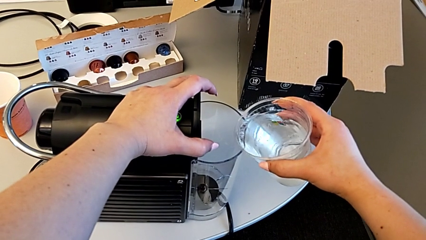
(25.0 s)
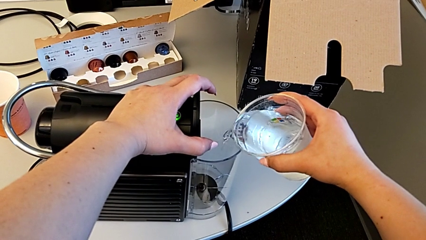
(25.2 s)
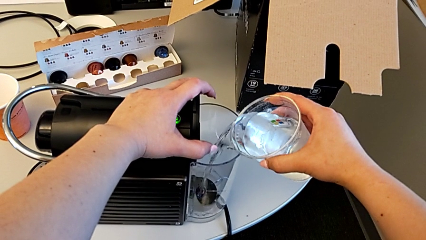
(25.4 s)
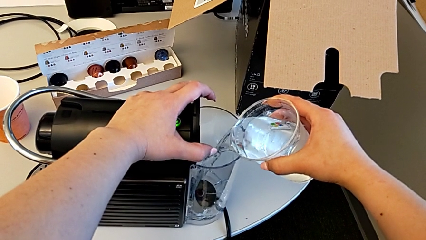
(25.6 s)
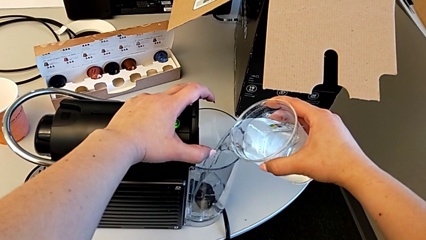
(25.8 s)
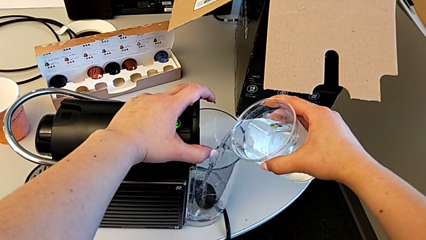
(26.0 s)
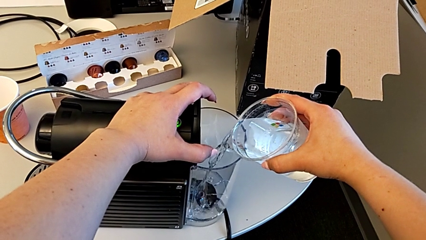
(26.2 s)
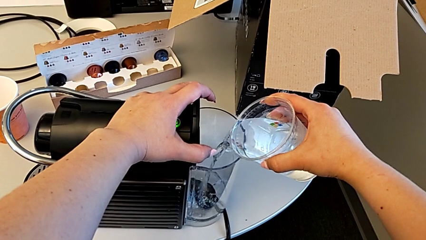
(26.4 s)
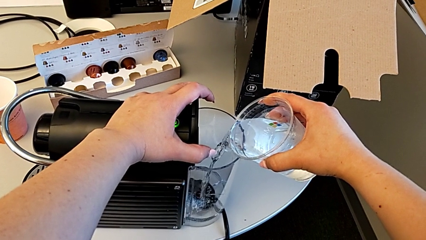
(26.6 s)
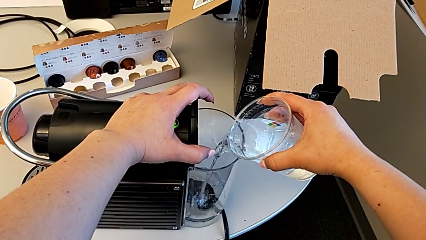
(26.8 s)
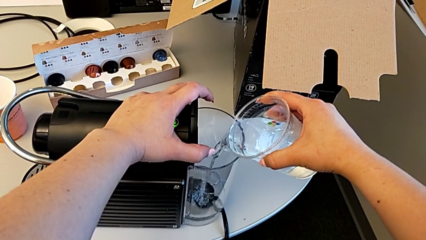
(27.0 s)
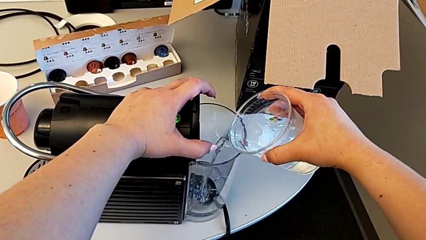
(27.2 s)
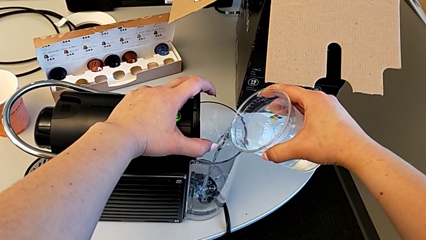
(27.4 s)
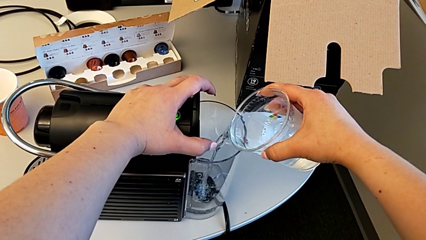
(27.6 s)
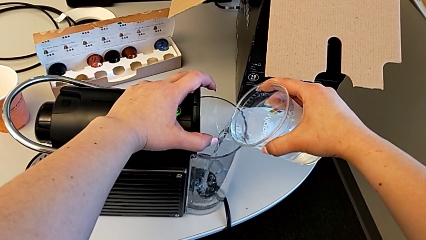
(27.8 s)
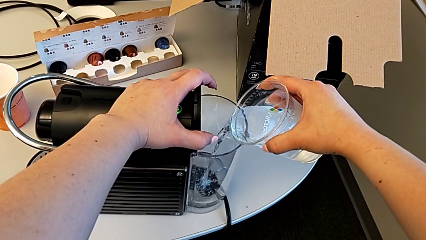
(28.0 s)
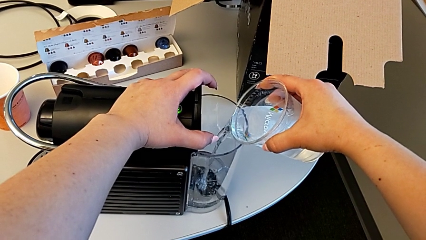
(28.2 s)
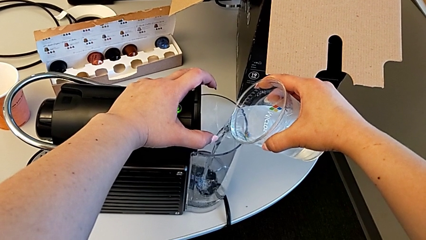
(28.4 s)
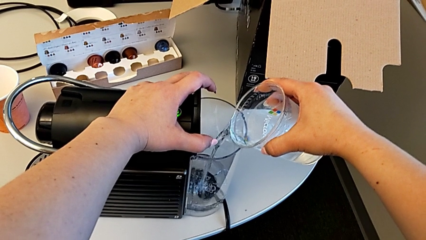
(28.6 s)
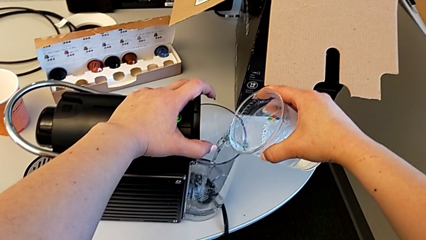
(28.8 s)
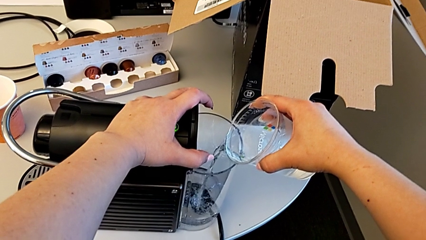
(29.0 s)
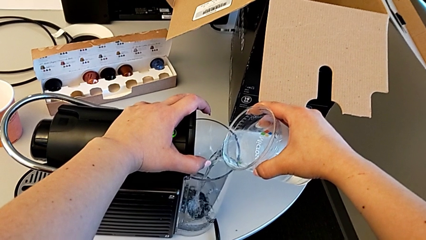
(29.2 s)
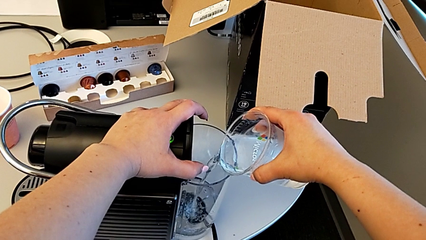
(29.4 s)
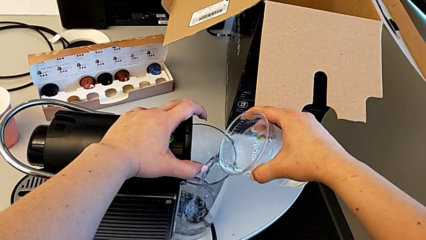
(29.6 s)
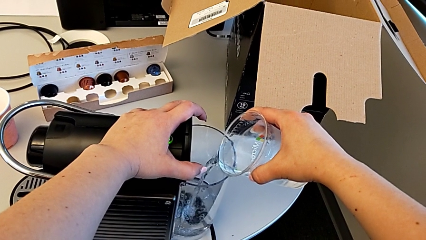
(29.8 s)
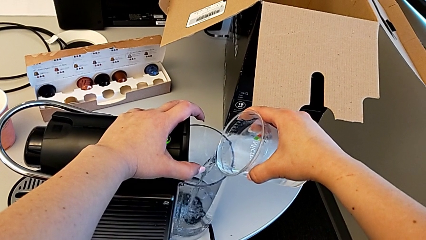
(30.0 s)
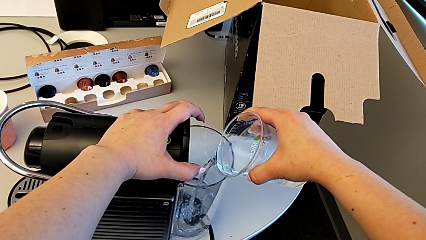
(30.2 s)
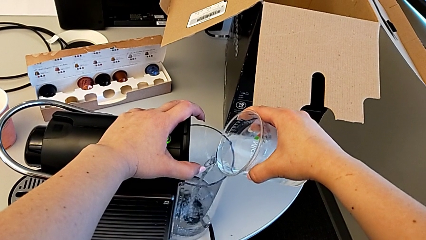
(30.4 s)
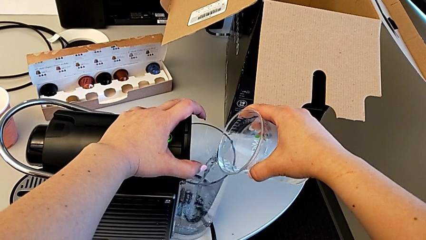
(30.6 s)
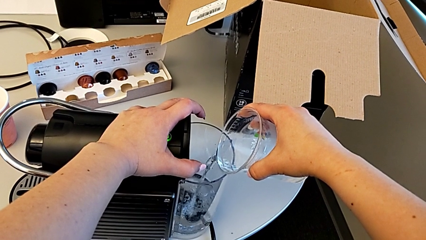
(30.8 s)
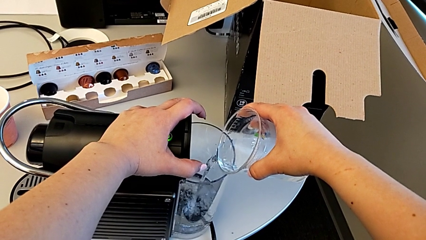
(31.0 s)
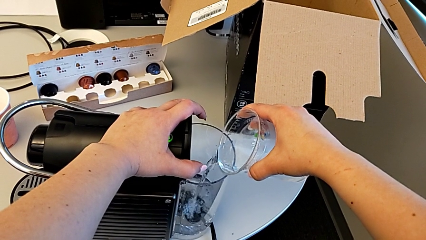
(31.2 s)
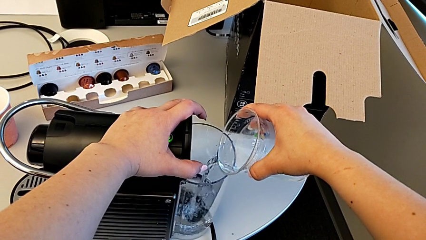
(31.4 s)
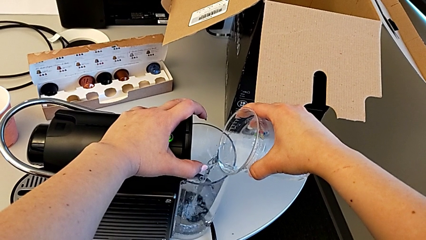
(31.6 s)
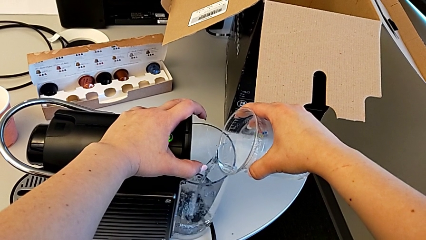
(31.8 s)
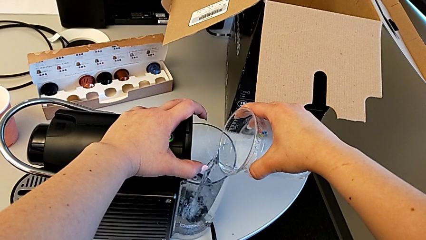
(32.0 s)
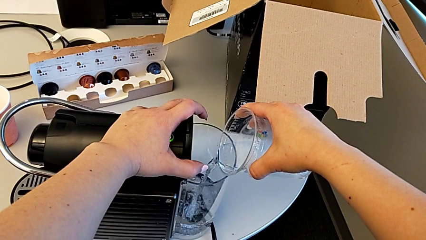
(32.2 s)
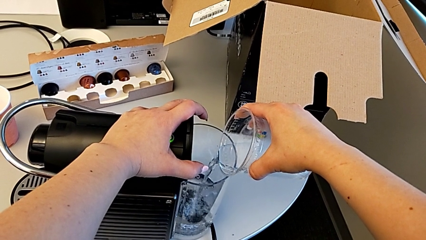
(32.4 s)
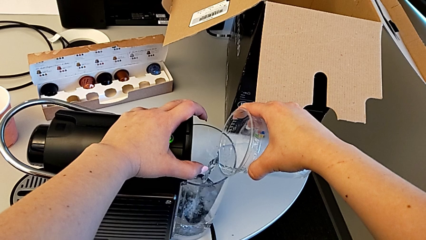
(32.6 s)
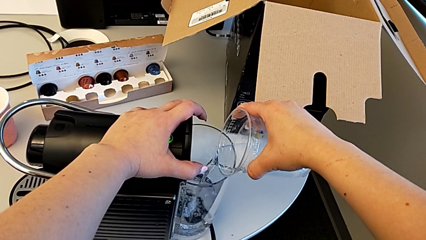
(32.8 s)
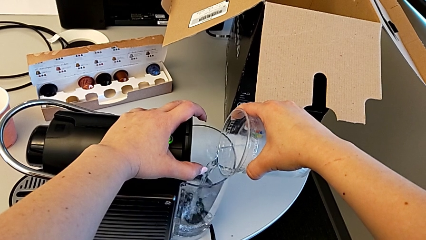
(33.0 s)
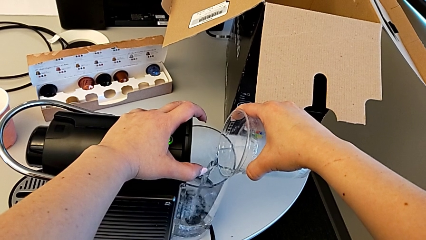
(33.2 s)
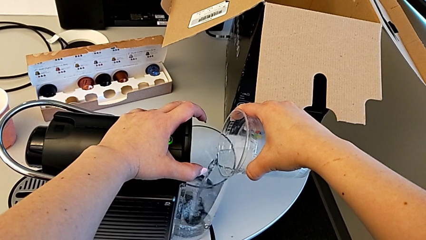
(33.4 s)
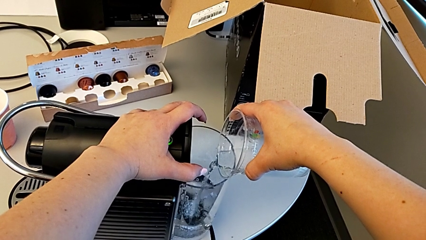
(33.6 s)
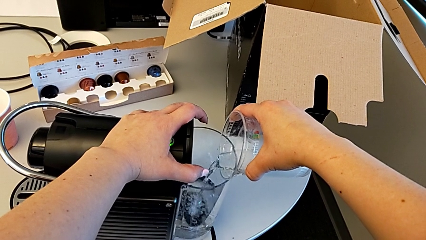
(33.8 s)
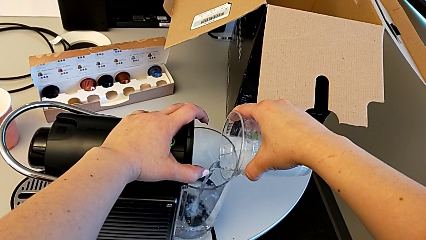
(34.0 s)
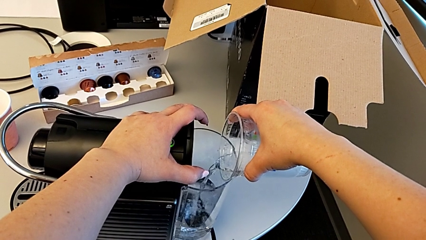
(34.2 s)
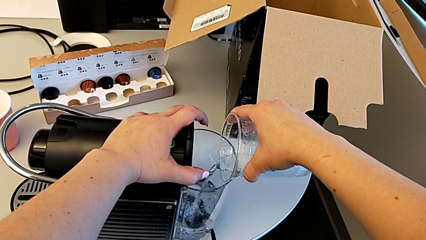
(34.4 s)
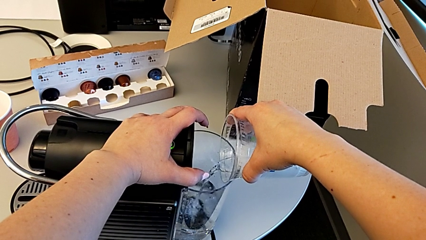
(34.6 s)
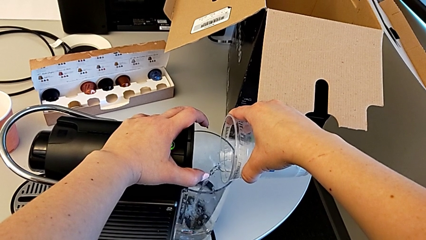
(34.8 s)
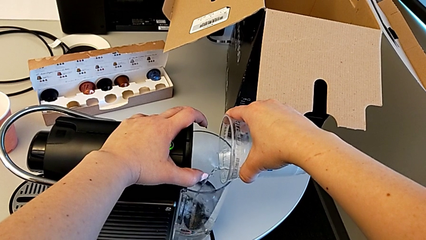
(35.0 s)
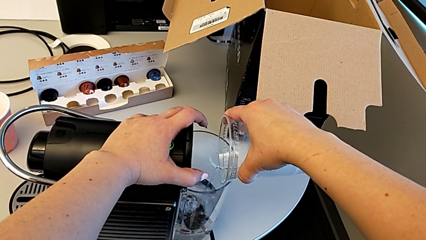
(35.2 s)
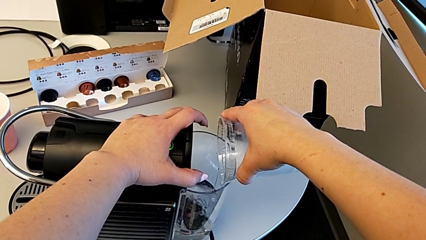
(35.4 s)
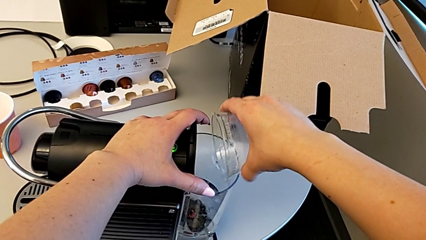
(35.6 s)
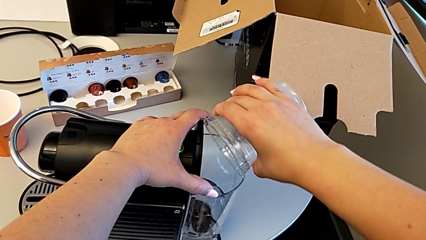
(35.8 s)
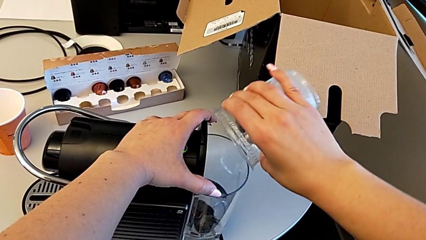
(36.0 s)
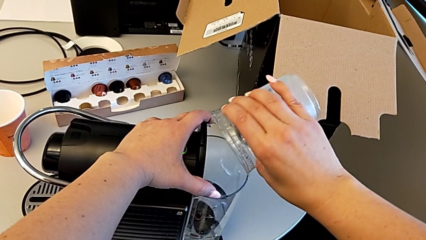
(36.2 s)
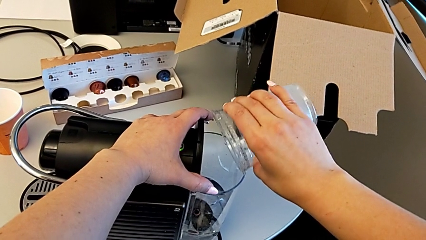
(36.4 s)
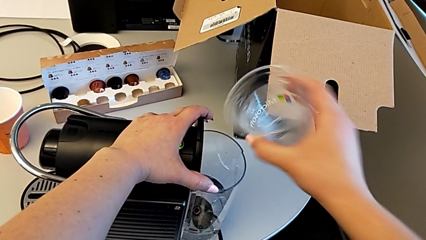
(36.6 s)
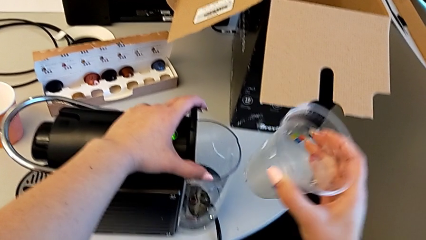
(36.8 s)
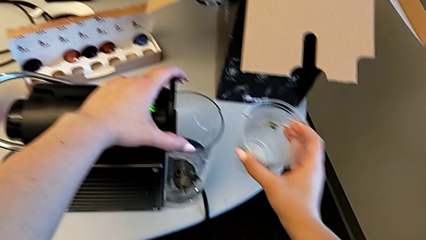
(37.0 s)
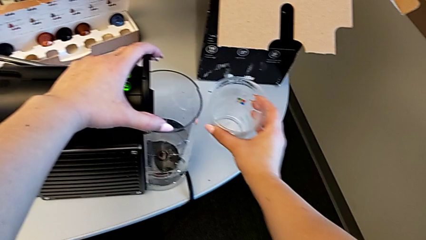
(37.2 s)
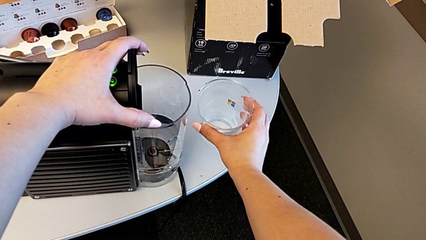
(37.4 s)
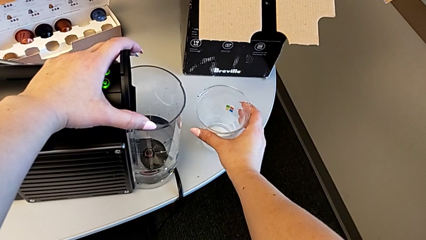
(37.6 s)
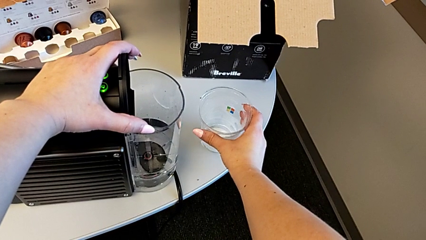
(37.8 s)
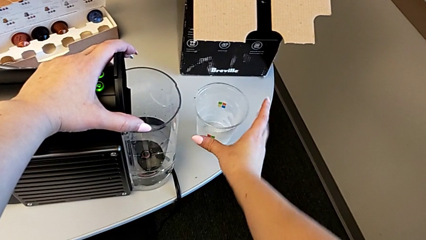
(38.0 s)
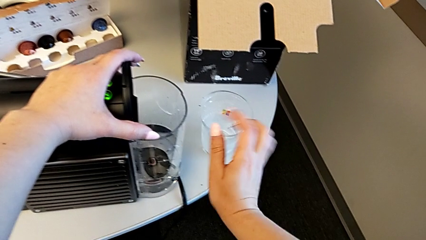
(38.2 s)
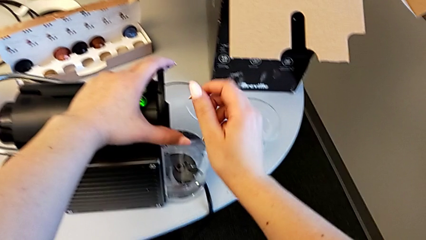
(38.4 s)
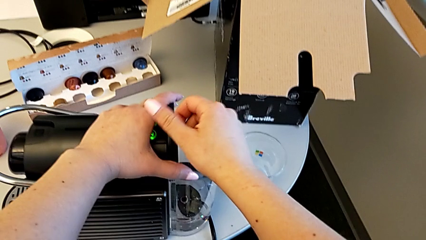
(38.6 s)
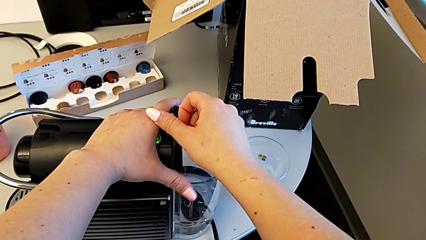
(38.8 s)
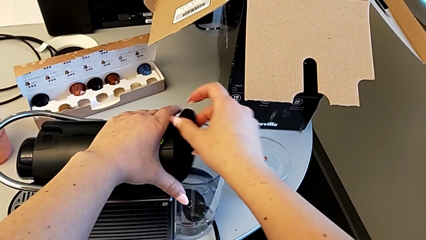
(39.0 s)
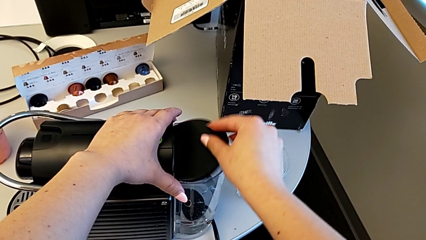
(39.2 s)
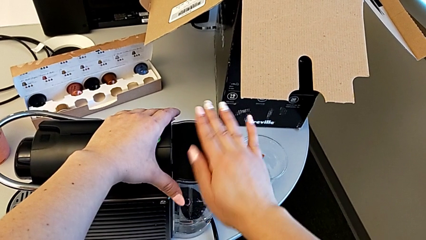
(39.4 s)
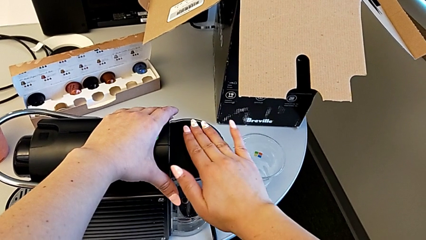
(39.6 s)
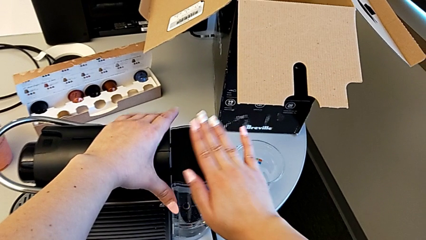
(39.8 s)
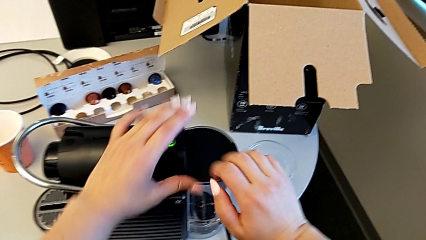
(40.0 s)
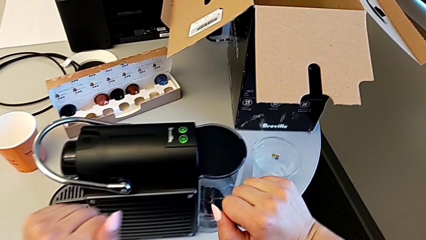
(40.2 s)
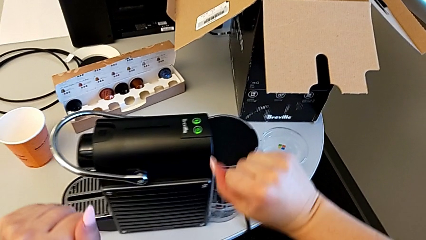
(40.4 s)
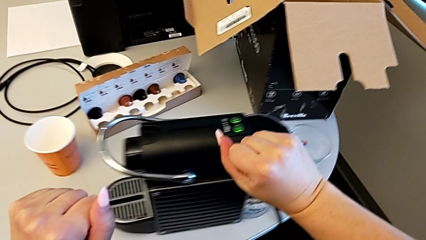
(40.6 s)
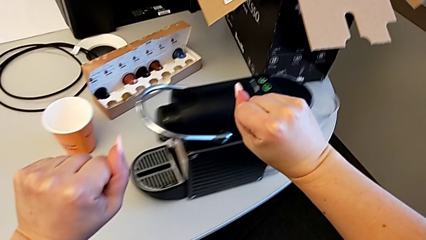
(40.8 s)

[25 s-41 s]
The camera wearer is filling the water container in the capsule coffee machine. They pour the water, place the cup and close the lid.
